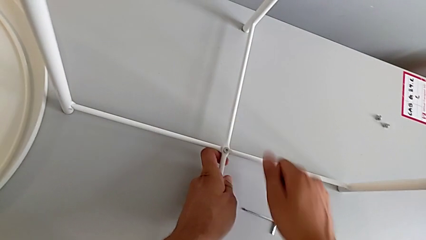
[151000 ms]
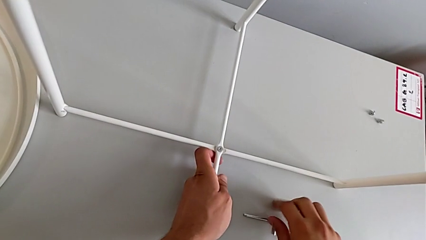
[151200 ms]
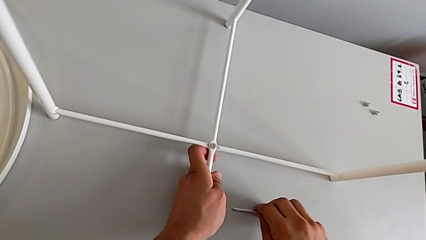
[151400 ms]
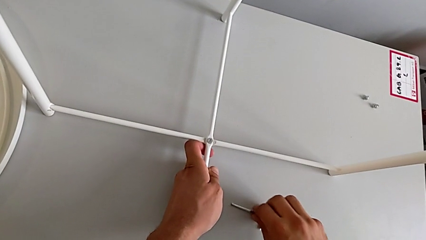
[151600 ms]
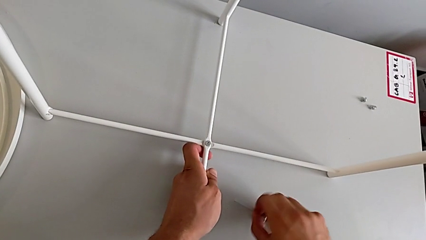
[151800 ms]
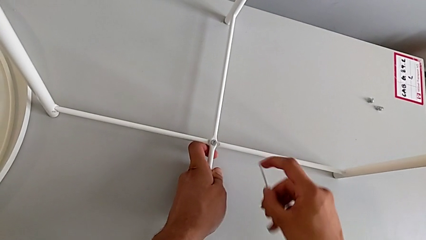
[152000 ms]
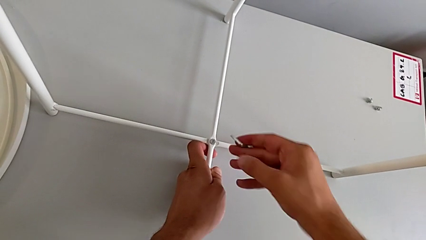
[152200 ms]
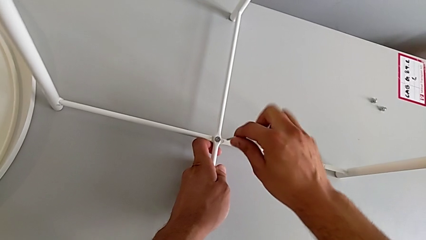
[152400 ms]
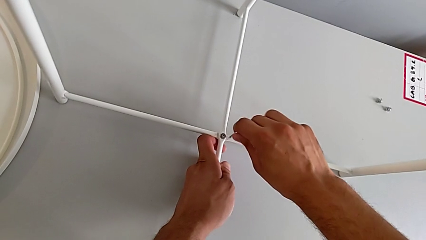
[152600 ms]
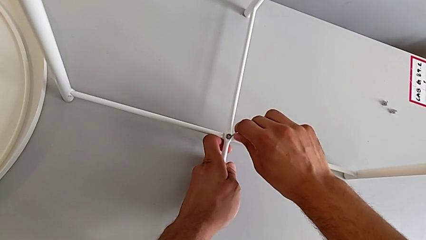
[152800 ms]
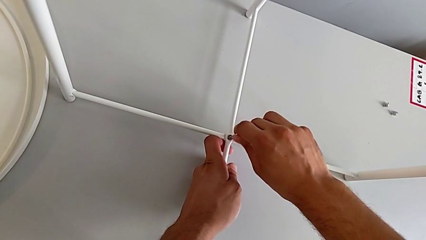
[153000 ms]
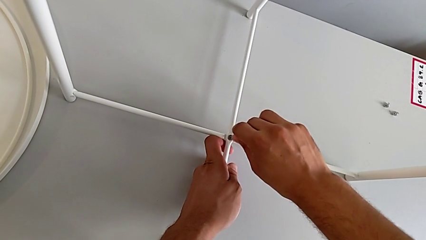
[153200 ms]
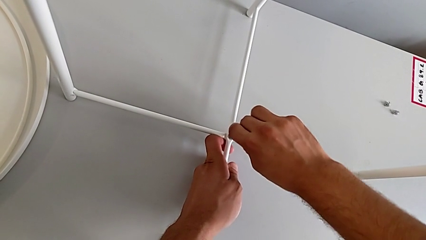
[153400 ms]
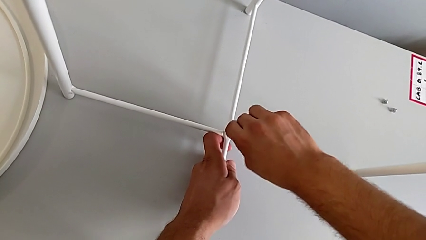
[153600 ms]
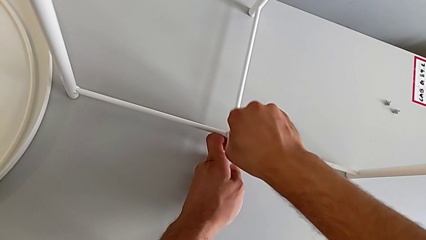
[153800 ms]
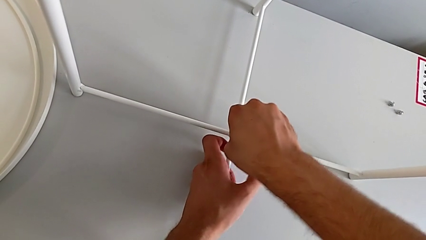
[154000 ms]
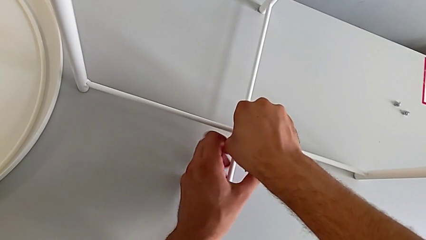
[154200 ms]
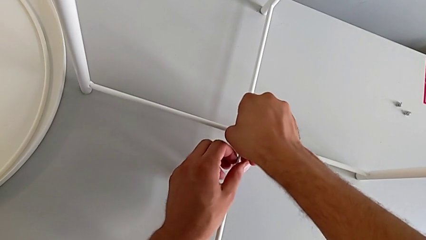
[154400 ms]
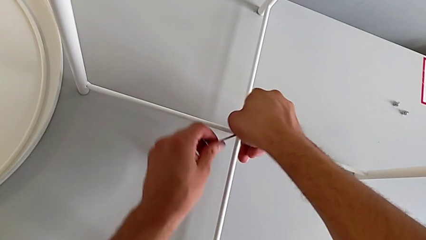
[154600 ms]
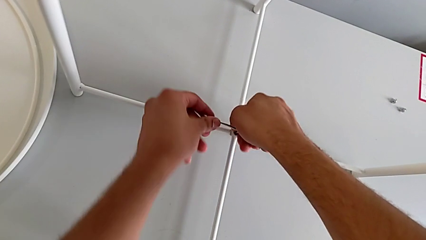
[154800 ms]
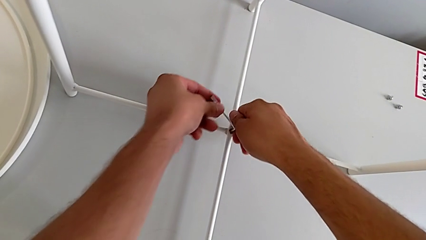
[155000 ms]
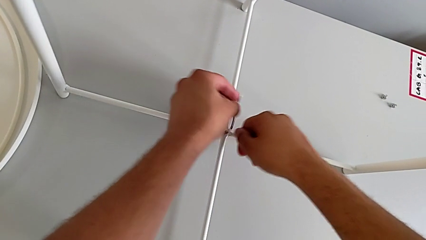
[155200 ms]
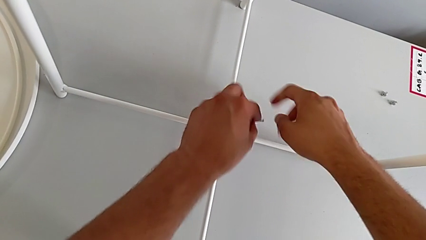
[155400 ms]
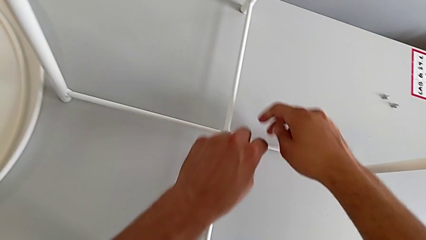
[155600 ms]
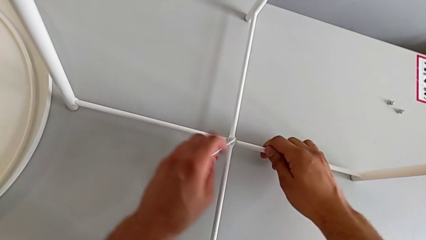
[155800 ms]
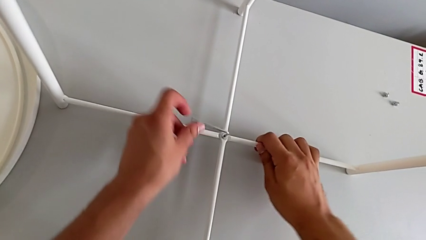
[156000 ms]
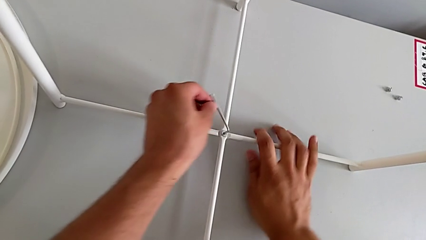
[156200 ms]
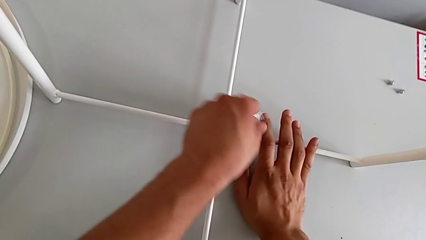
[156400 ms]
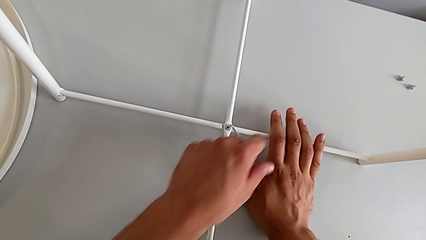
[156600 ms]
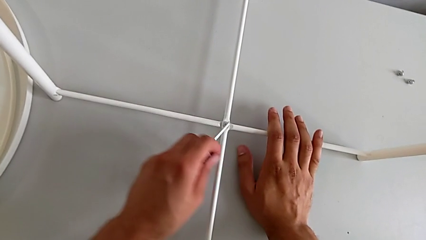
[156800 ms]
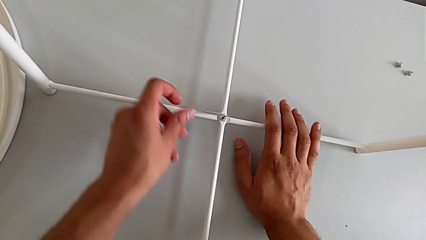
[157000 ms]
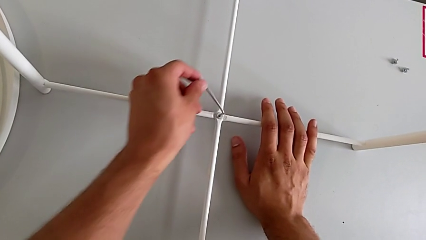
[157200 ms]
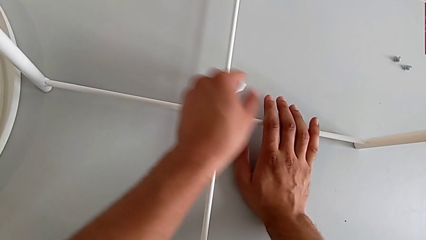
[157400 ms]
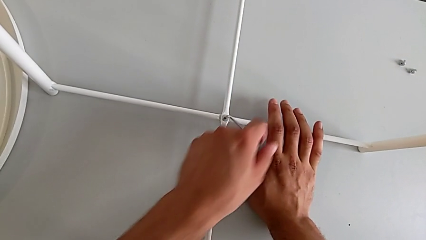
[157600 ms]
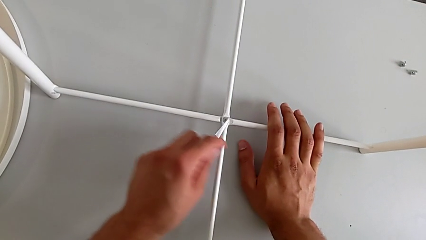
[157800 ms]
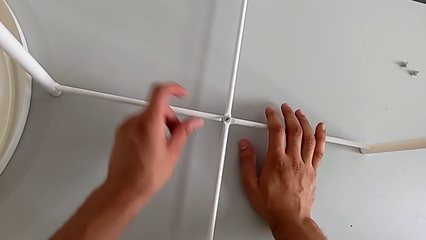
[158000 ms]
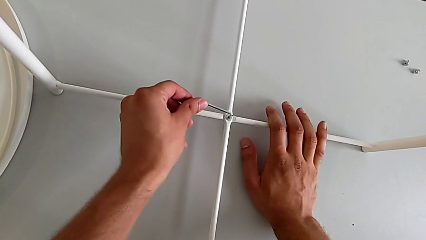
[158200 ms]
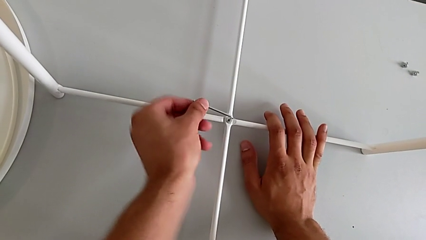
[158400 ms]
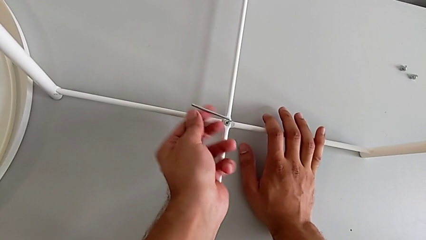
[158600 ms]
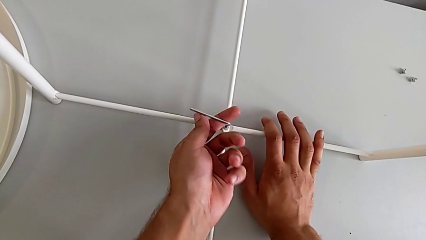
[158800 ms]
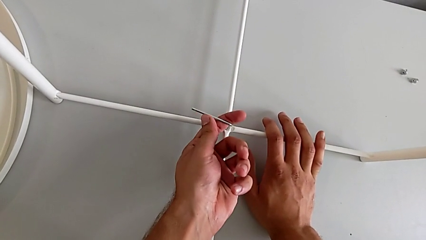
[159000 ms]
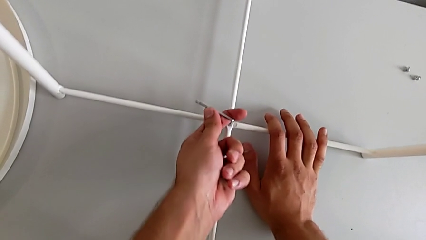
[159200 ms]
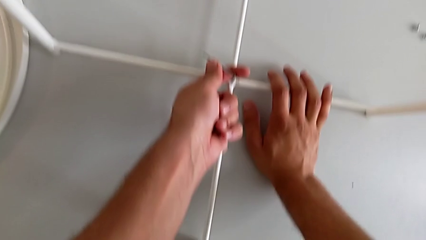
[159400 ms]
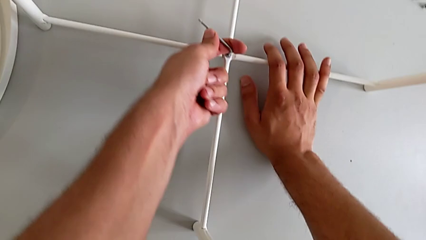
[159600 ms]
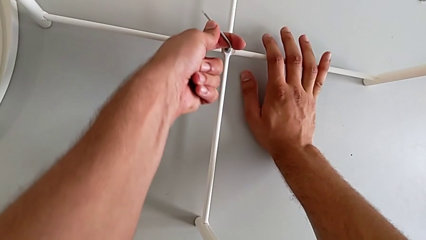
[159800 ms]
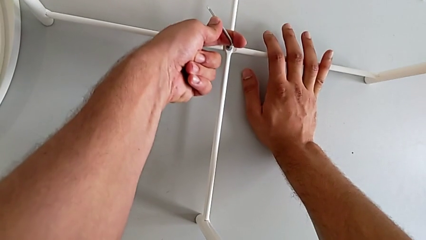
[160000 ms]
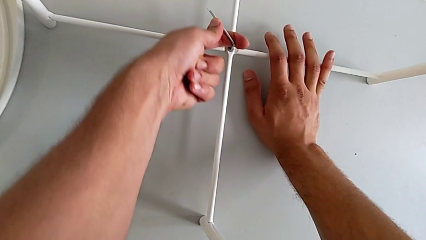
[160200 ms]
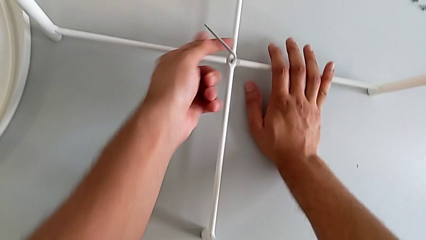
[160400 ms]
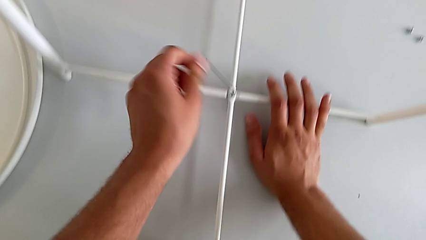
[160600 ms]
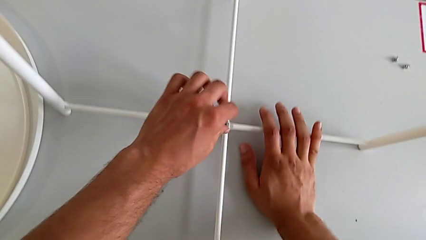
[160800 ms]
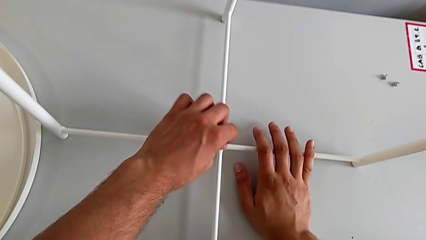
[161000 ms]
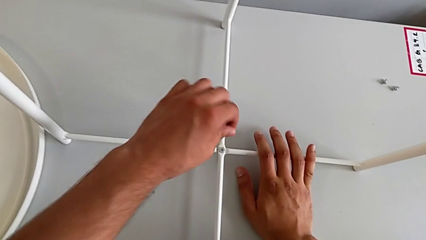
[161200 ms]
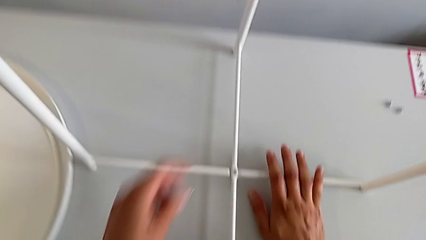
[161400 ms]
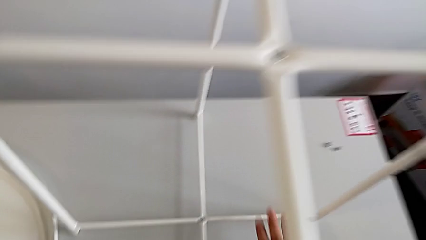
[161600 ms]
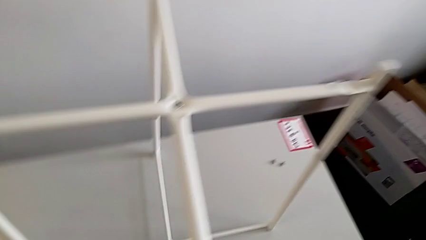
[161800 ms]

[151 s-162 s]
The camera wearer is assembling the bottom screw into the legs. They grab the Allen wrench, insert it, screw the hex socket head and withdraw the Allen wrench.

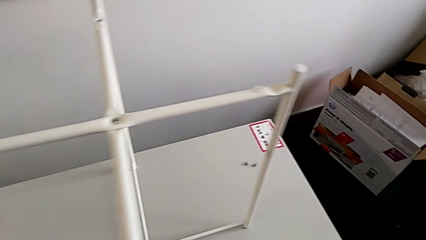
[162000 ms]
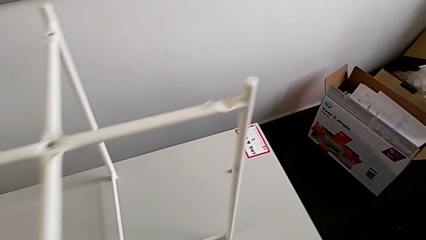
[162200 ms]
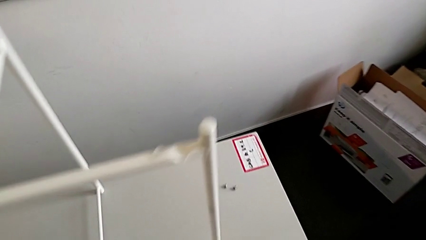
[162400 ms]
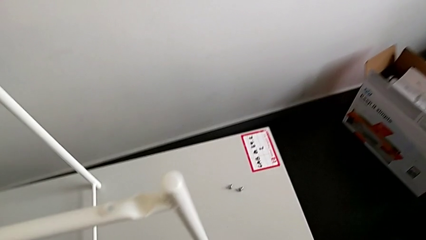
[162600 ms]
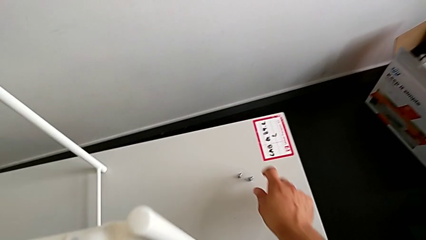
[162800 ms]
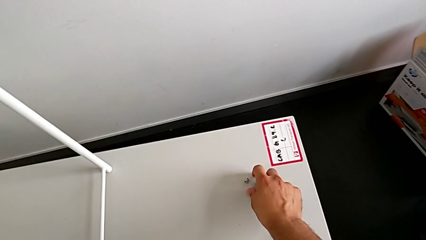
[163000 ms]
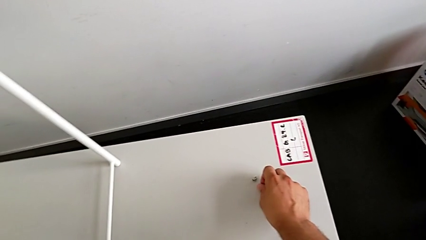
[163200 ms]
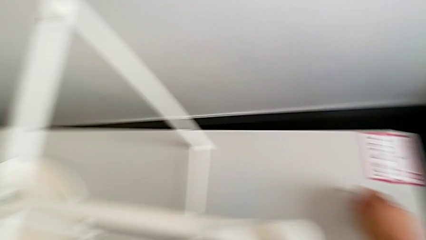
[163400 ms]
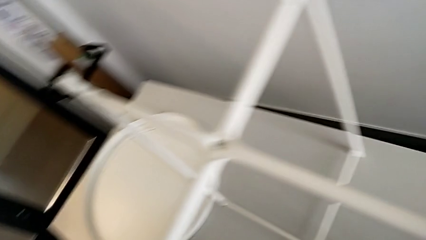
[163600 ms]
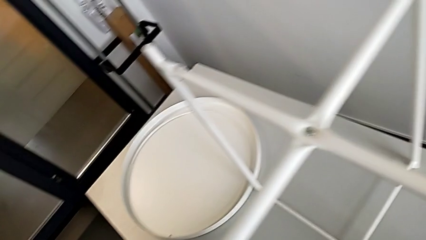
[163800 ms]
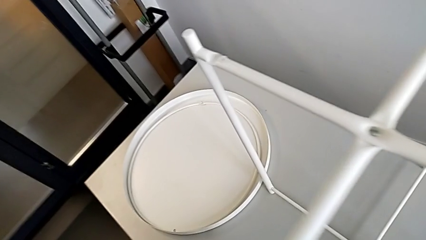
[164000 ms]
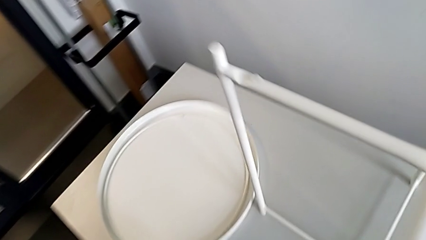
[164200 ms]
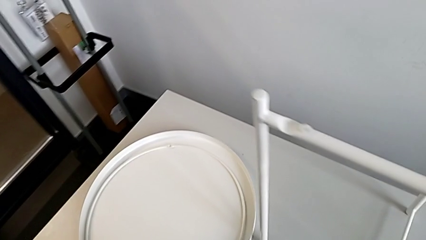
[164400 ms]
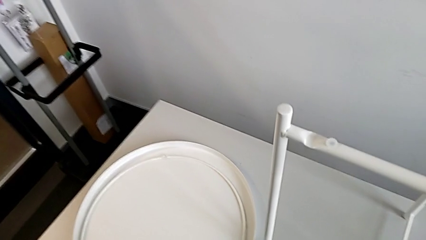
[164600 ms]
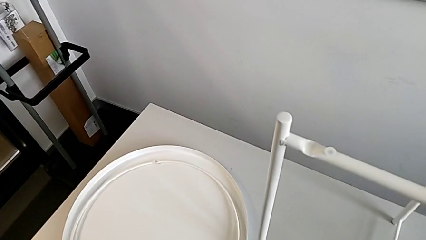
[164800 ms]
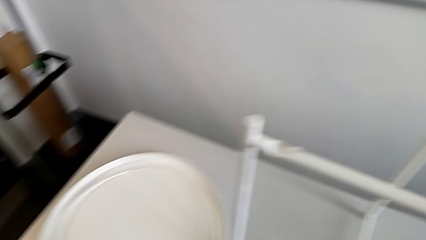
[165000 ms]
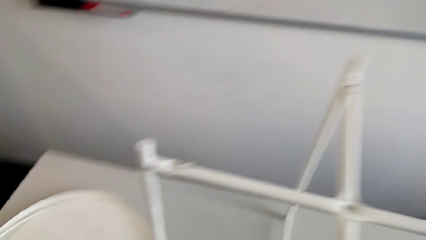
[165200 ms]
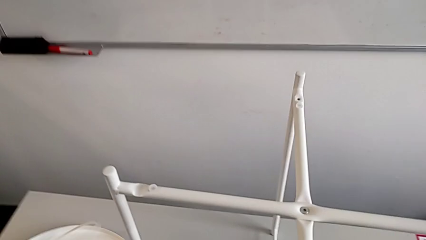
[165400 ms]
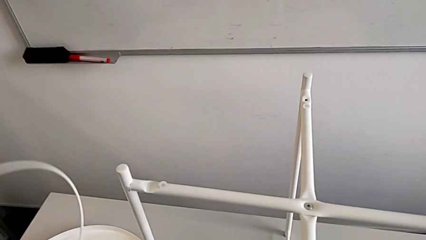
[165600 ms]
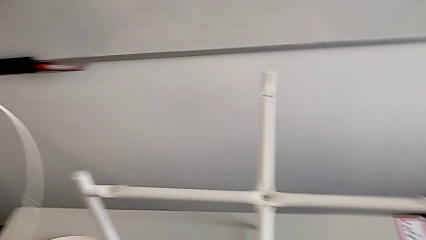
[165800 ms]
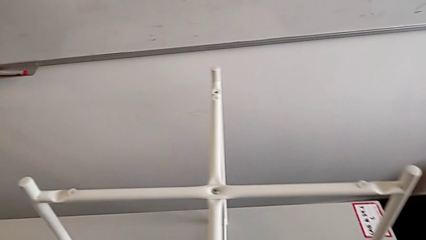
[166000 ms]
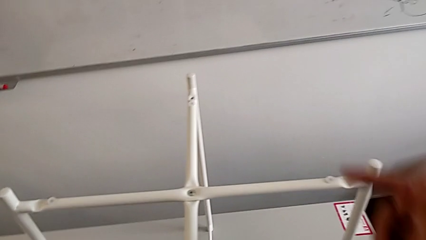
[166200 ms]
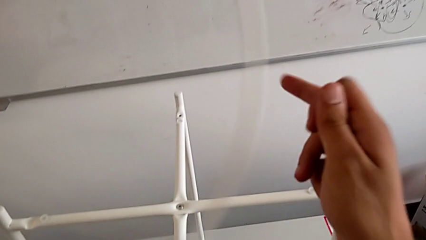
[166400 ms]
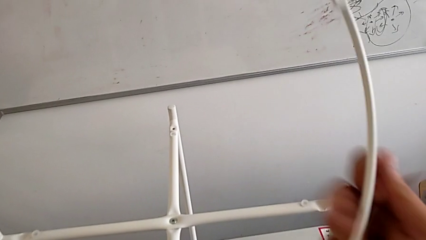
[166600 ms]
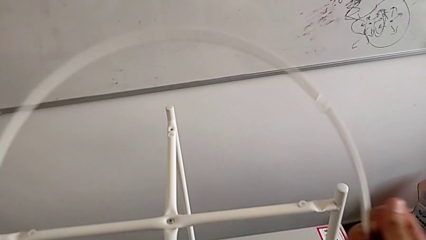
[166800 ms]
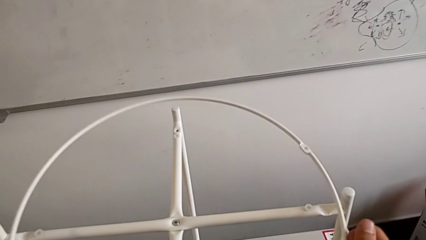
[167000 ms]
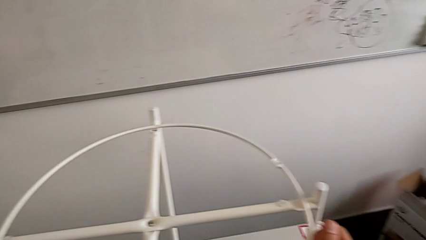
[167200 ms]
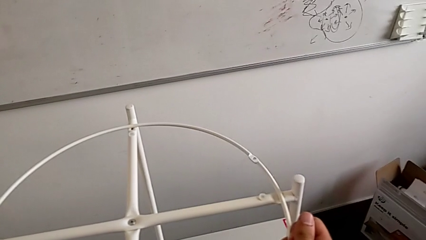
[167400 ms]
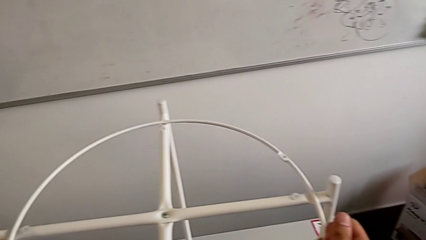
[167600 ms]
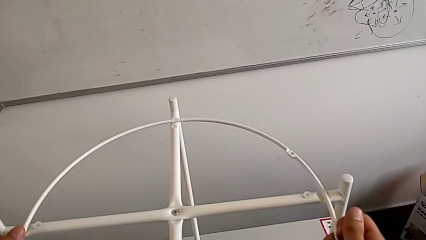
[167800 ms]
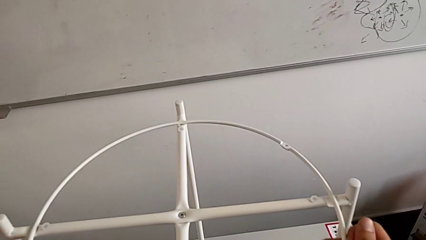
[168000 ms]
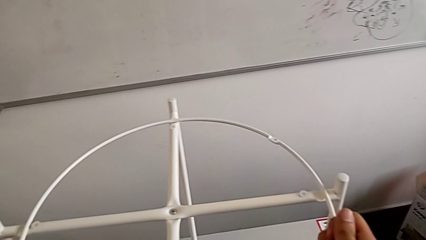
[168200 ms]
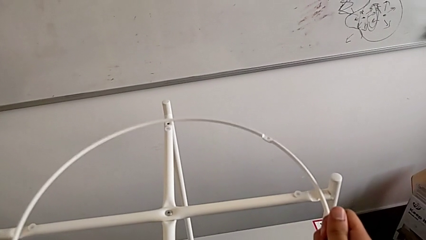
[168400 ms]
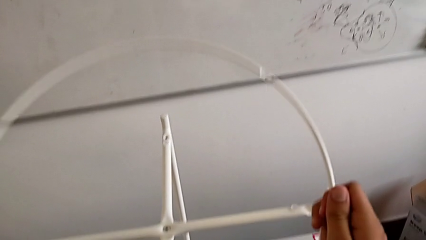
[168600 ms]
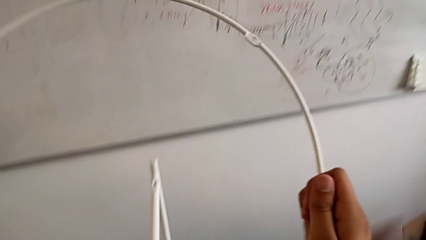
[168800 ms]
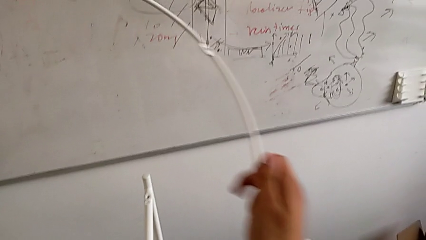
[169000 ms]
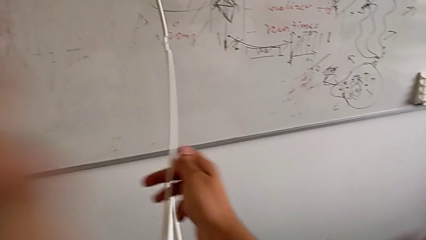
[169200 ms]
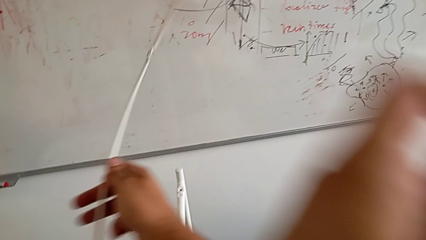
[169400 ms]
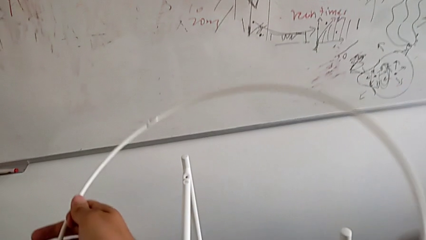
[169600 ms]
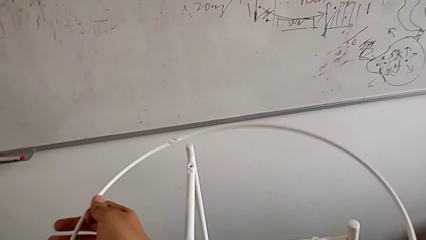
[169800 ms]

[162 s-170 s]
The camera wearer is assembling the screw into the circle and the legs. They grab the hex socket head, lift the circle, align it and rotate it.
